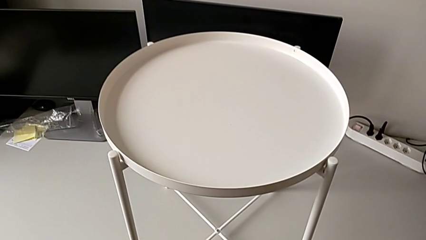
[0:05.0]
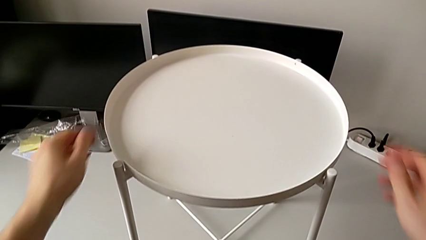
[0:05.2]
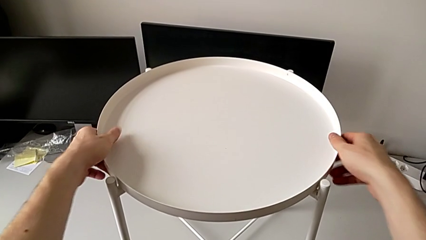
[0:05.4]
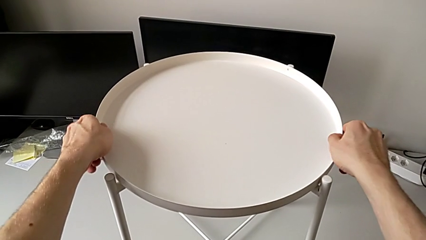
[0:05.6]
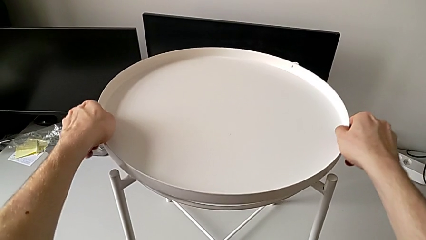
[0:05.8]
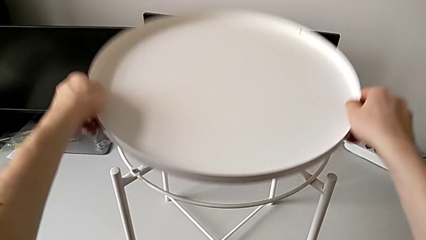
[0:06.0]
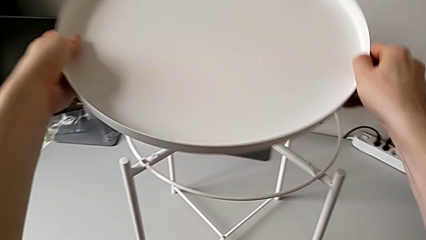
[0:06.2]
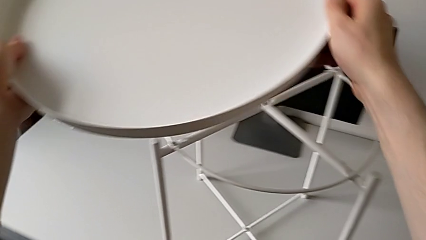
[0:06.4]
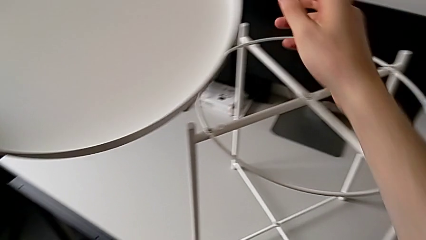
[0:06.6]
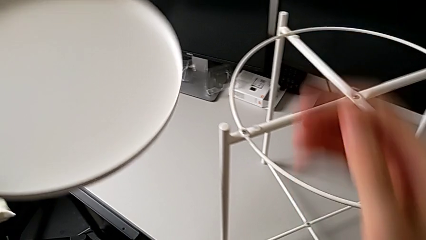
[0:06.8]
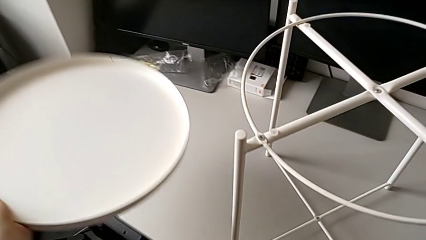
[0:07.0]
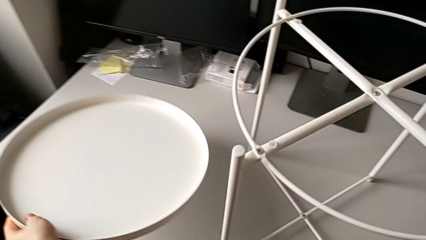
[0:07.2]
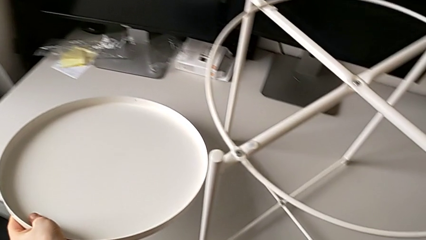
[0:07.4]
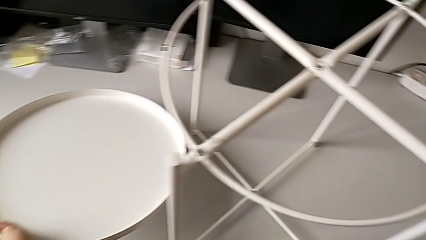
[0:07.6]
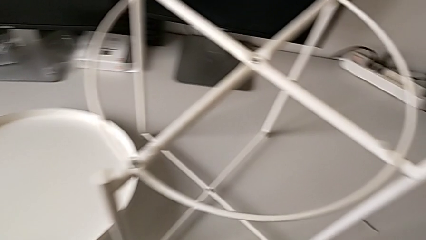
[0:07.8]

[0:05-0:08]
The camera wearer disassembles the tray. They disassemble the tray and place it.

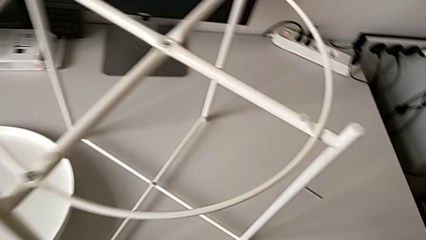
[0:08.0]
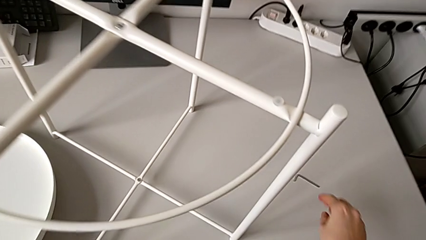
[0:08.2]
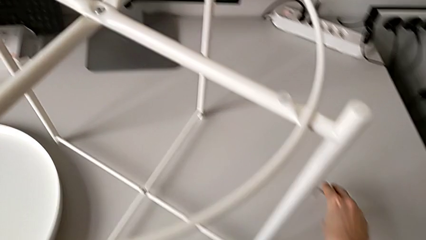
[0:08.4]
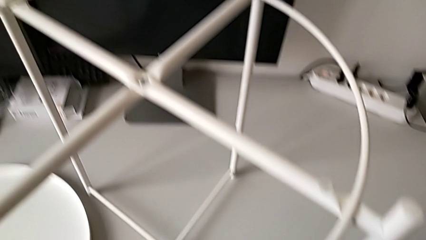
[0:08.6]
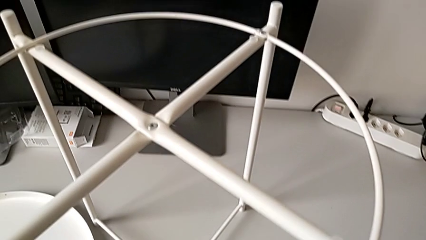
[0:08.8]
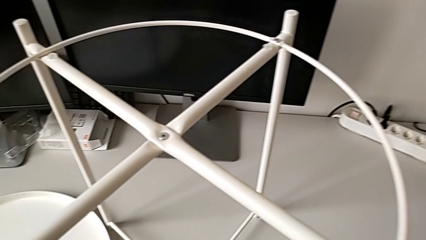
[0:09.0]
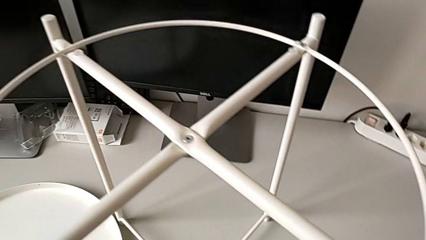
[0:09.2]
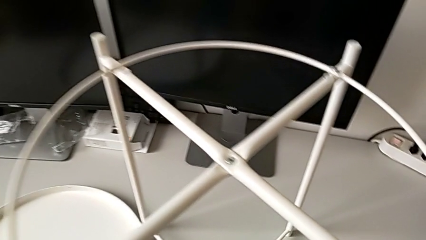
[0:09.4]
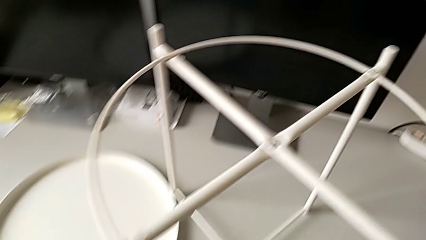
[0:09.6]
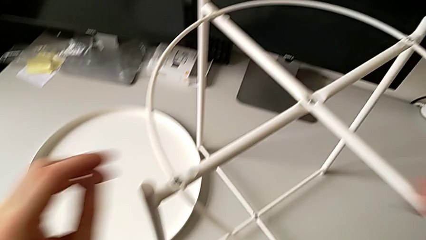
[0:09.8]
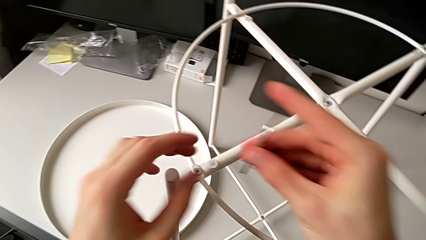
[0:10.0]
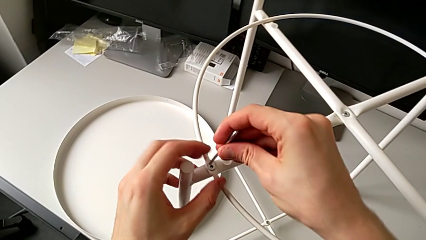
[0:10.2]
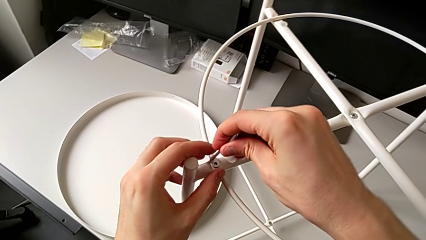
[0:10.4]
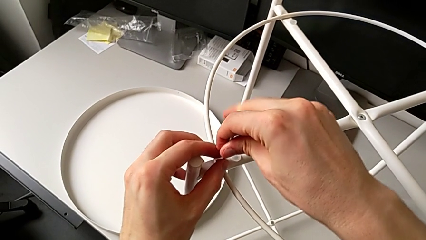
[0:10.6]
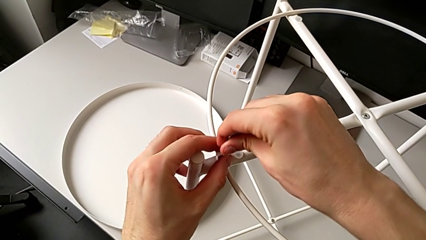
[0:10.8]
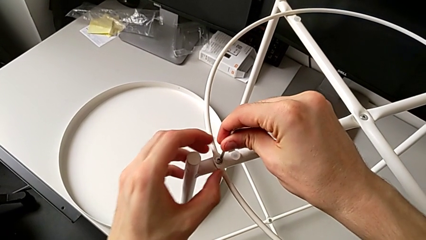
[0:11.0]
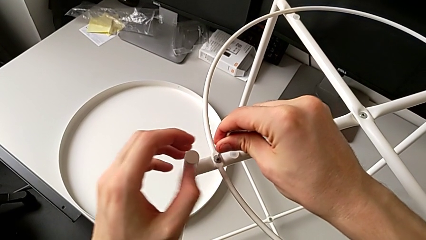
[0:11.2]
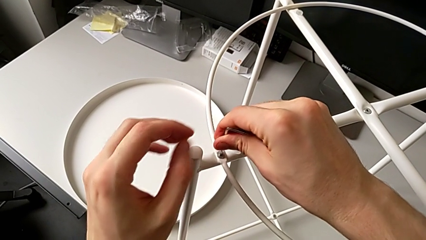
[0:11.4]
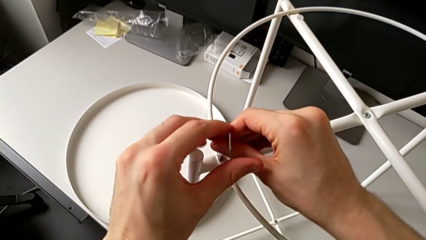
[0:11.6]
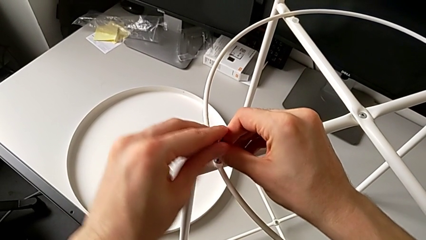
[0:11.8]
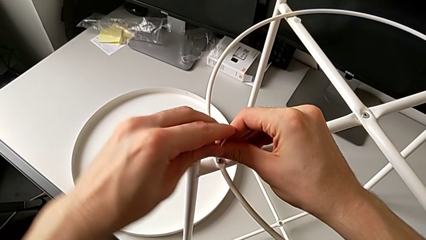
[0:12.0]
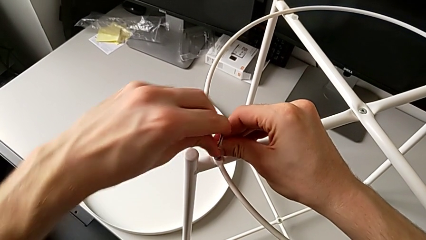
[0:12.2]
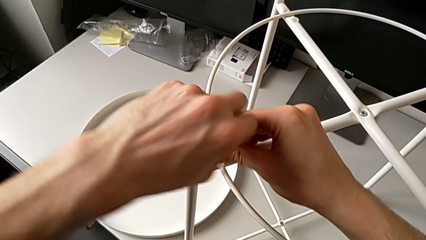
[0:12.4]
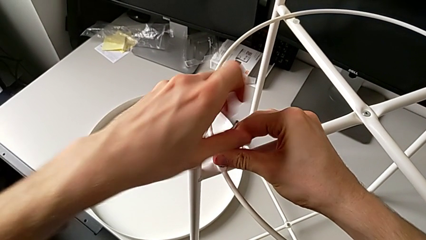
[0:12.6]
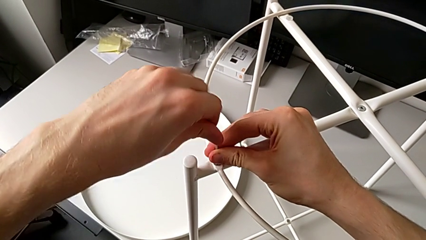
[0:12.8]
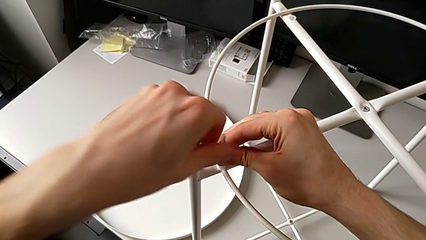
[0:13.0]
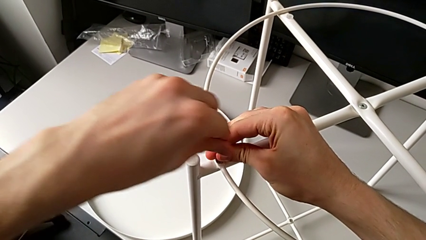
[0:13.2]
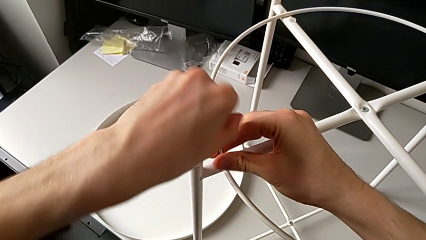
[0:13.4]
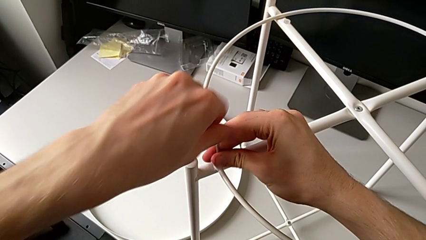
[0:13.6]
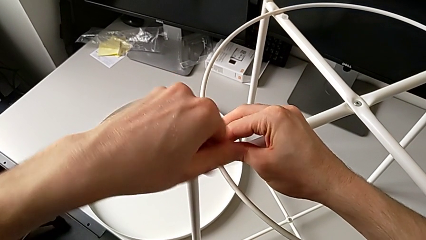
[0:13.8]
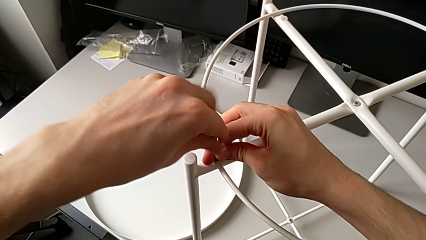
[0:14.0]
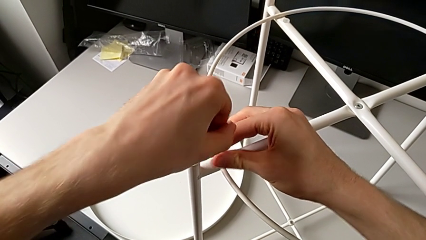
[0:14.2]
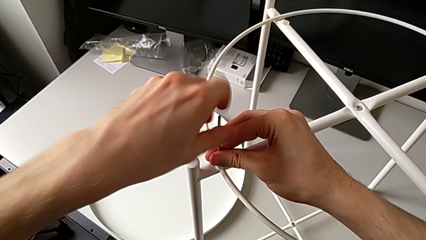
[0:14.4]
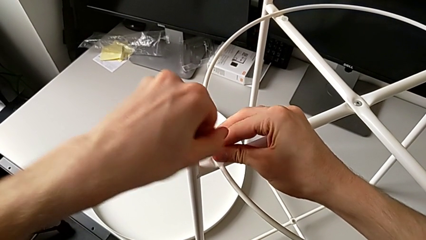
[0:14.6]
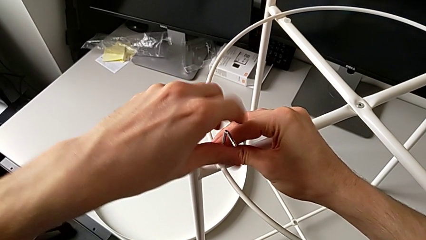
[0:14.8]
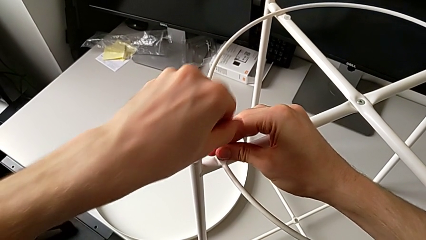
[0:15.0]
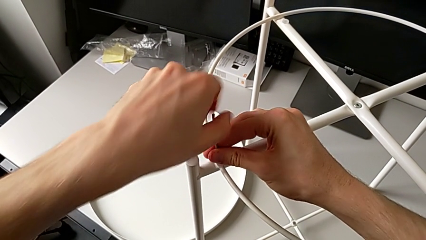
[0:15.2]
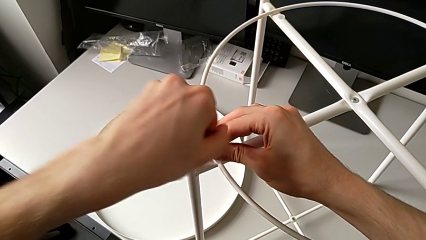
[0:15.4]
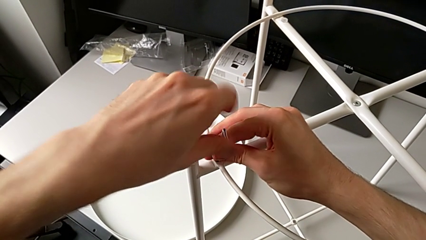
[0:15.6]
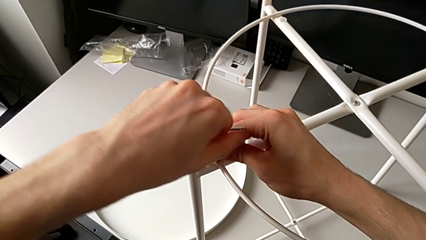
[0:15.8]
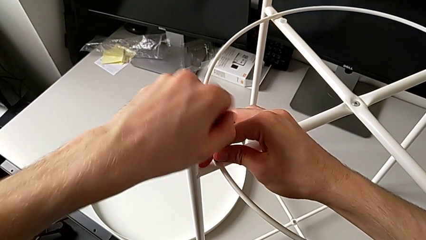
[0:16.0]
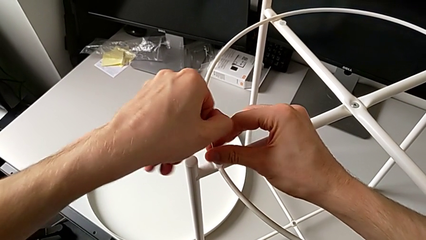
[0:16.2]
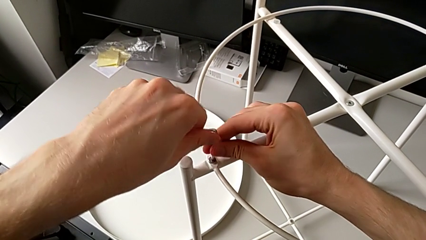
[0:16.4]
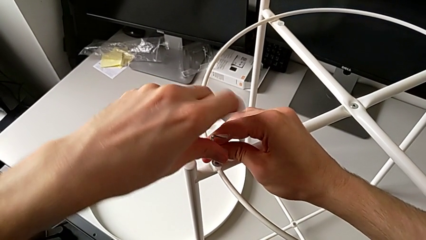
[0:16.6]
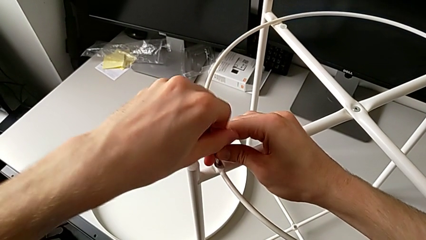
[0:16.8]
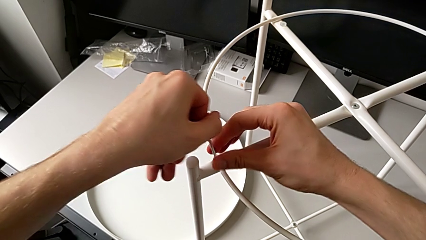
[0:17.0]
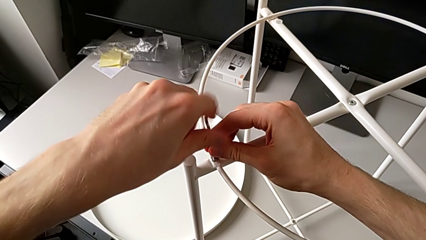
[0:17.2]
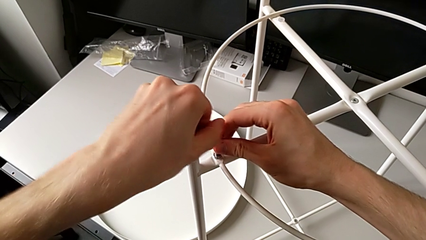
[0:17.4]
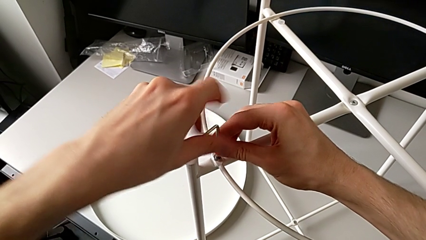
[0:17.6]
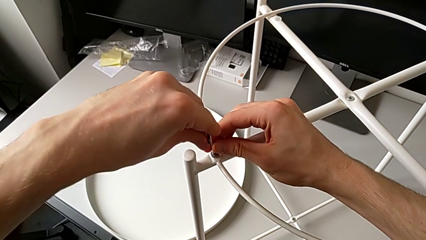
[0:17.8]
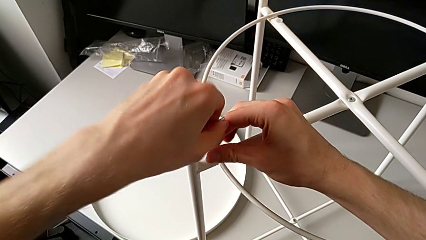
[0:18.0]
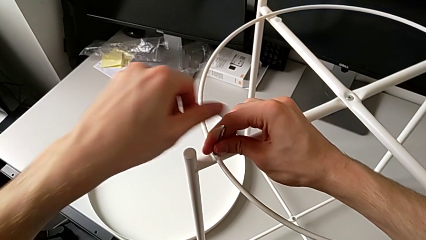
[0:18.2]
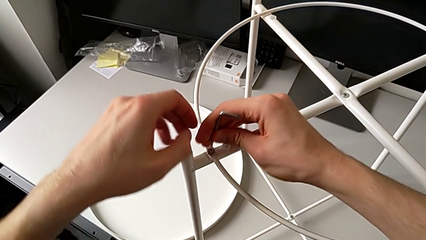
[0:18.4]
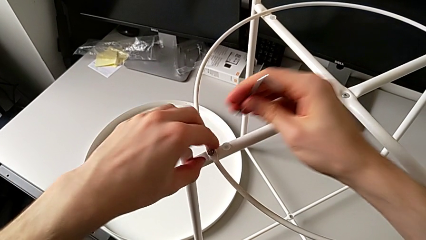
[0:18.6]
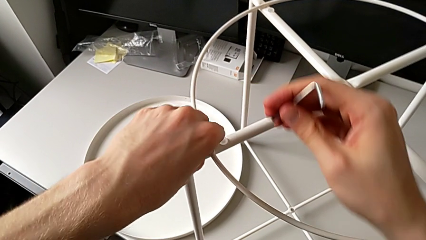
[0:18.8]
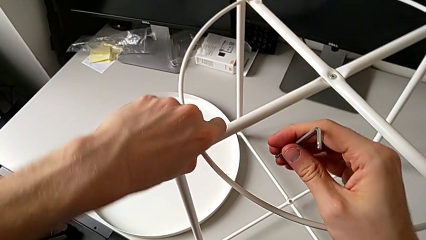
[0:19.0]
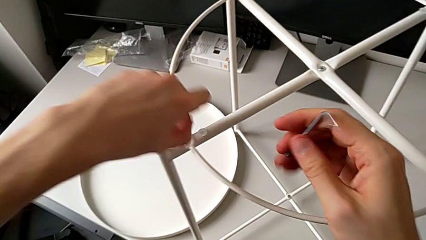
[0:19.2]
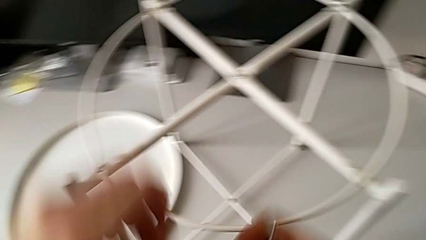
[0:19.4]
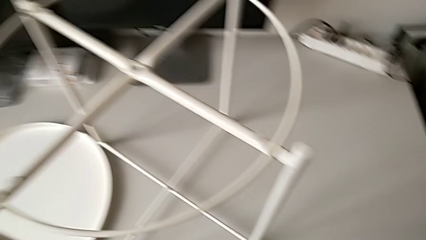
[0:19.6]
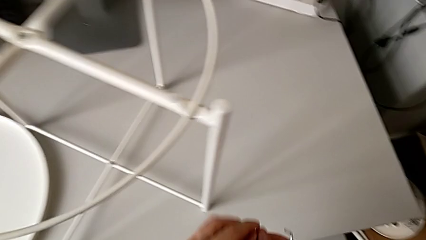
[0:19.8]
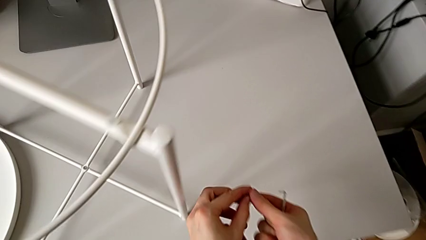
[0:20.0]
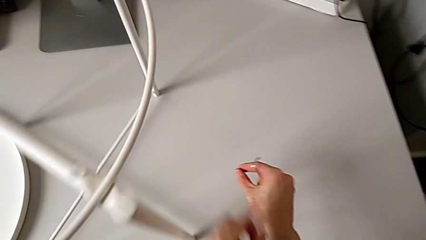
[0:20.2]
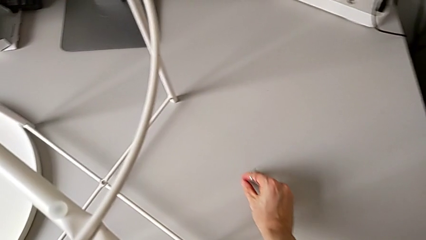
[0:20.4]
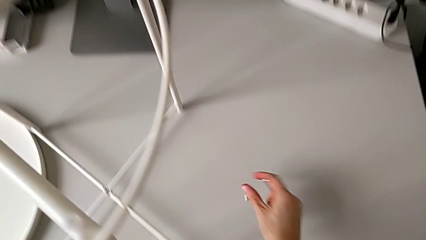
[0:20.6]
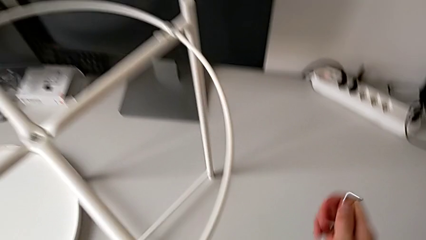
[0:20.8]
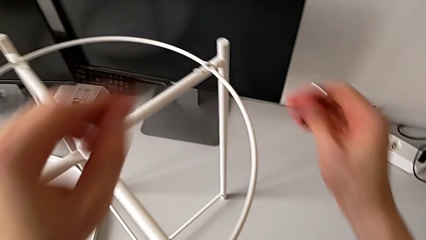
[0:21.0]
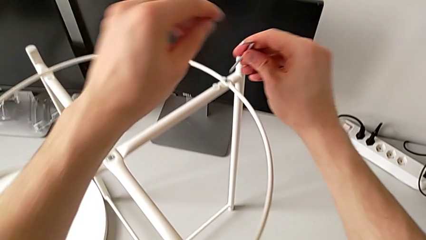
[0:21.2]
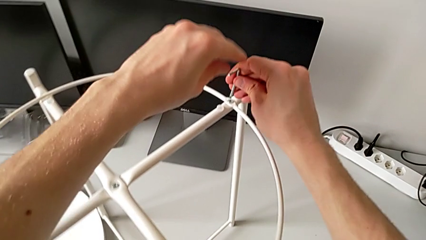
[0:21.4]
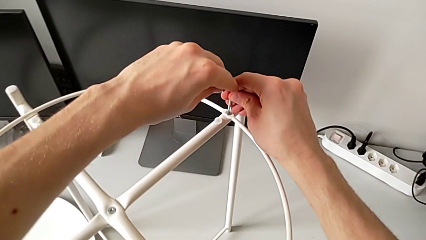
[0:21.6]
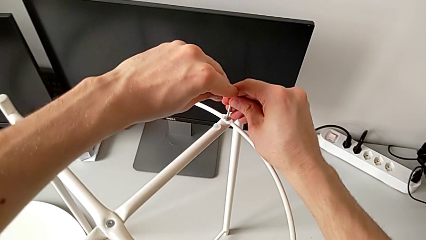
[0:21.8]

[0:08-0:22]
The camera wearer is unscrewing the hex socket heads of the circle. They grab the Allen wrench, approach the hex socket head, insert the Allen wrench, unscrew the hex socket head, withdraw the Allen wrench, disassemble the hex socket head, grab it, place it, approach it and insert the Allen wrench.
